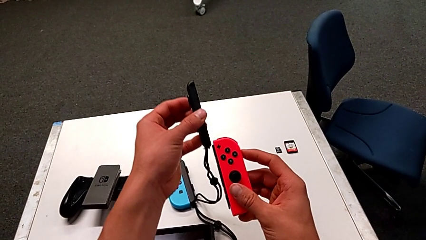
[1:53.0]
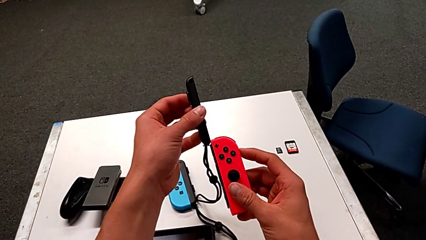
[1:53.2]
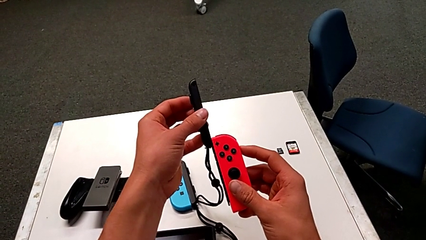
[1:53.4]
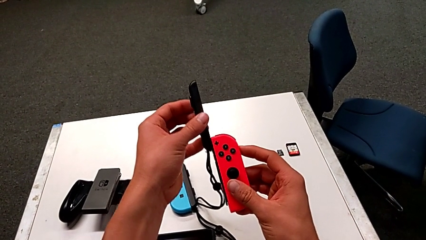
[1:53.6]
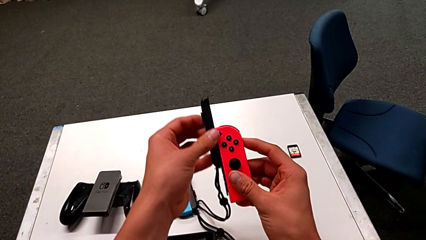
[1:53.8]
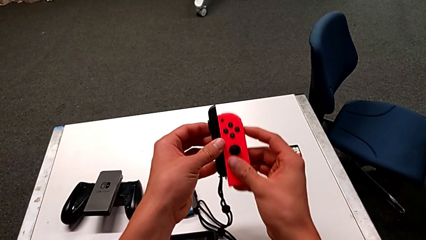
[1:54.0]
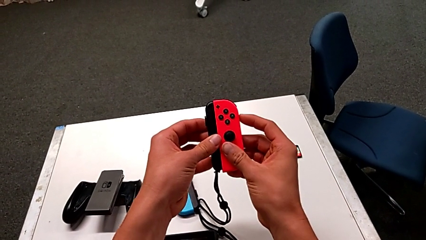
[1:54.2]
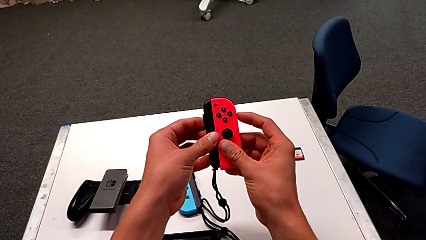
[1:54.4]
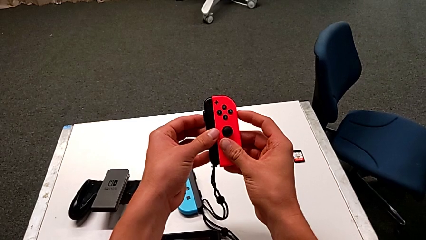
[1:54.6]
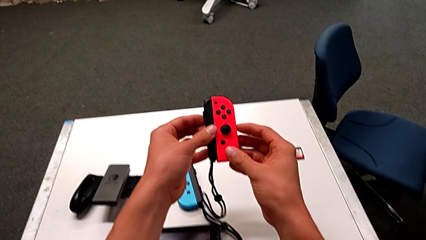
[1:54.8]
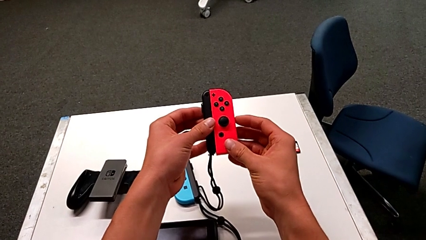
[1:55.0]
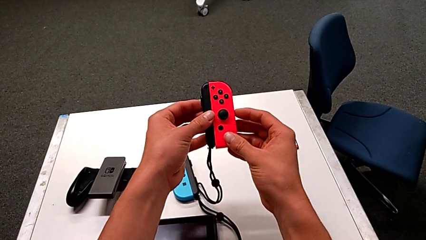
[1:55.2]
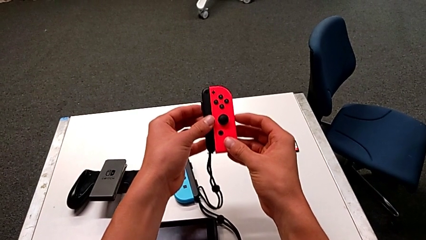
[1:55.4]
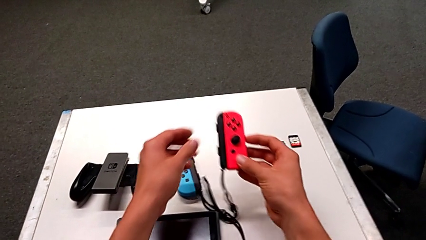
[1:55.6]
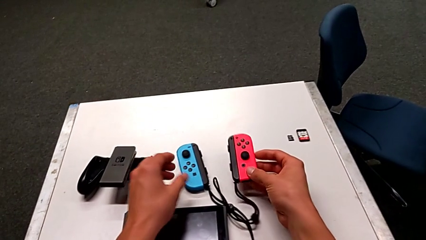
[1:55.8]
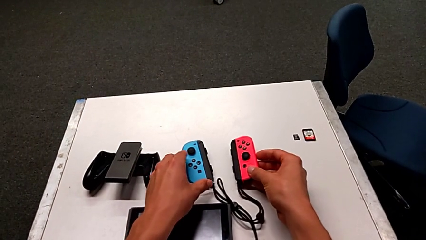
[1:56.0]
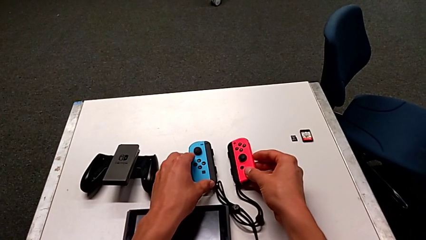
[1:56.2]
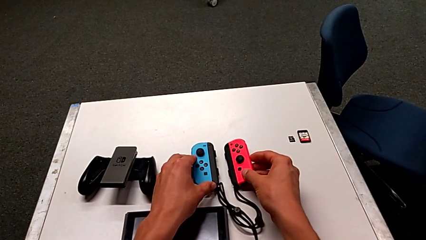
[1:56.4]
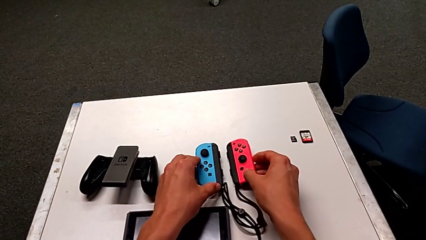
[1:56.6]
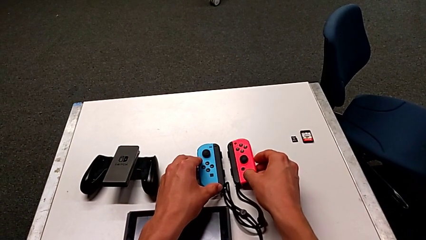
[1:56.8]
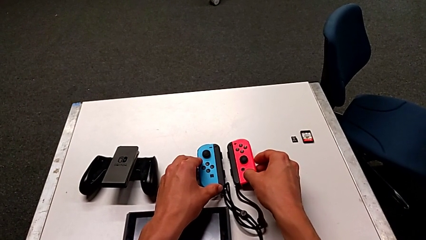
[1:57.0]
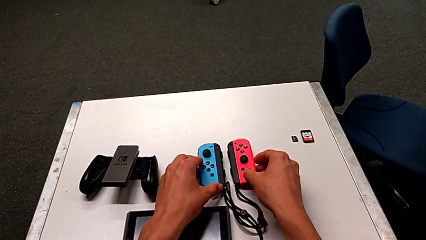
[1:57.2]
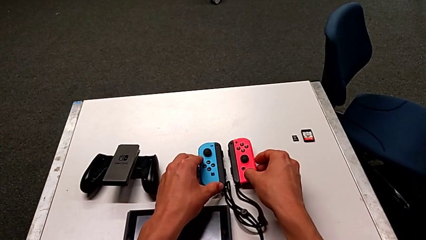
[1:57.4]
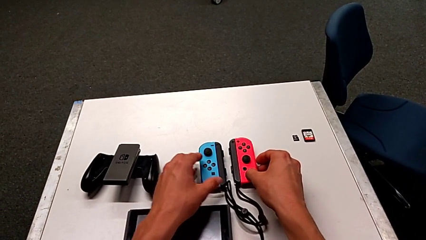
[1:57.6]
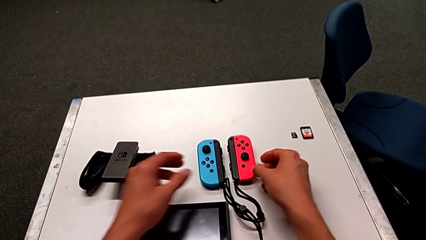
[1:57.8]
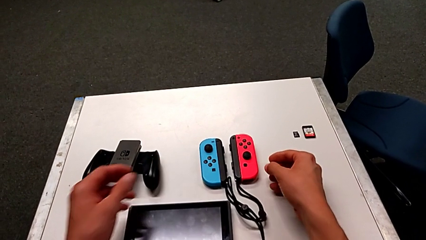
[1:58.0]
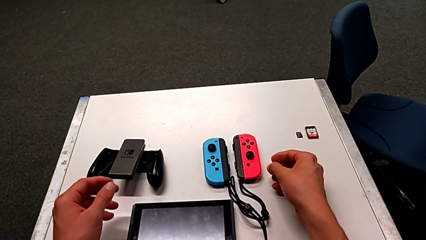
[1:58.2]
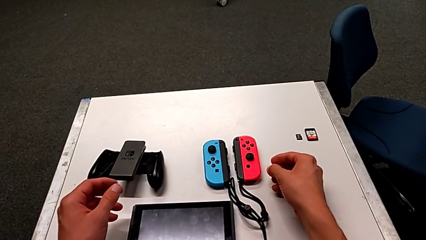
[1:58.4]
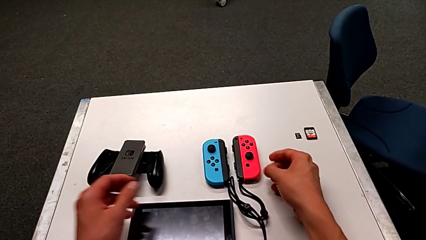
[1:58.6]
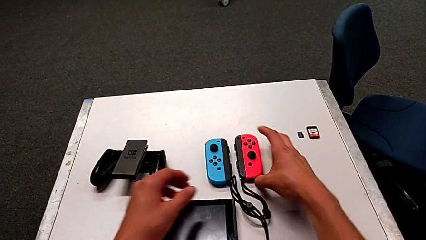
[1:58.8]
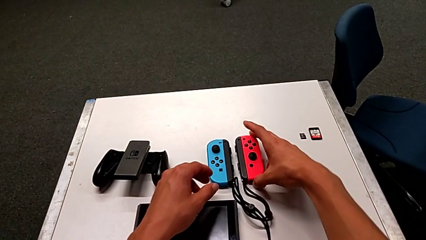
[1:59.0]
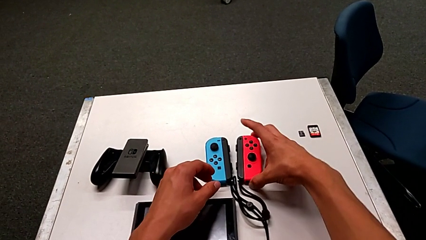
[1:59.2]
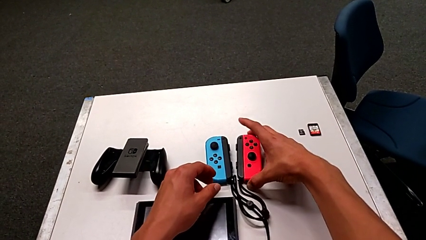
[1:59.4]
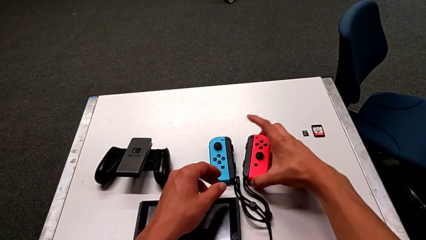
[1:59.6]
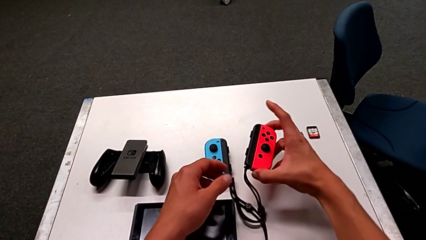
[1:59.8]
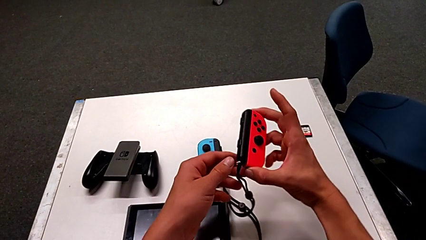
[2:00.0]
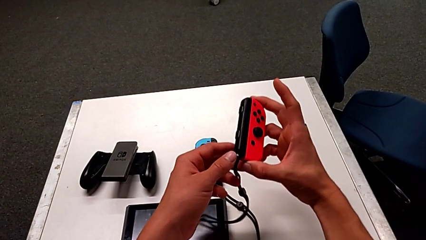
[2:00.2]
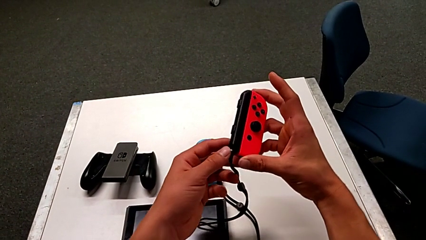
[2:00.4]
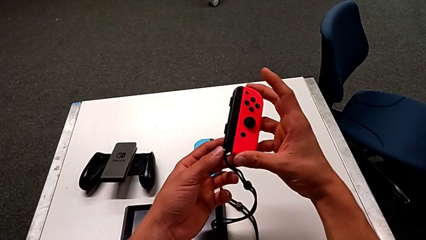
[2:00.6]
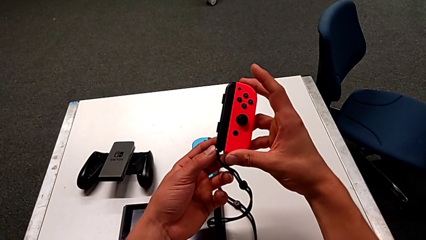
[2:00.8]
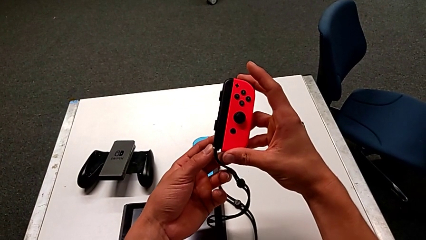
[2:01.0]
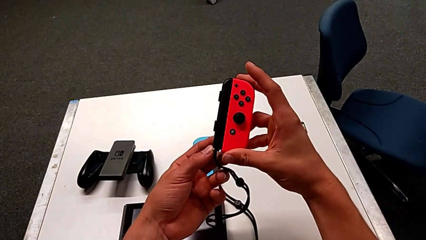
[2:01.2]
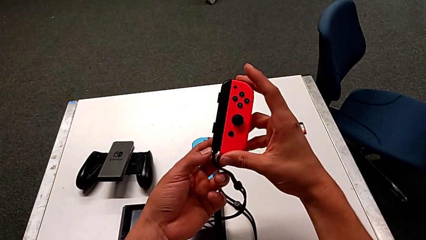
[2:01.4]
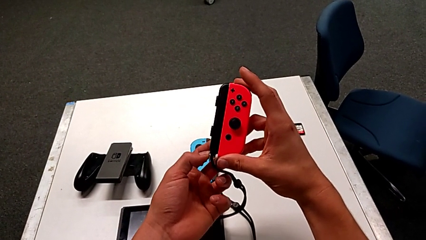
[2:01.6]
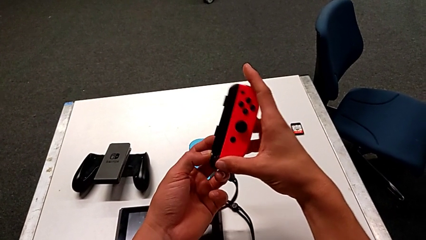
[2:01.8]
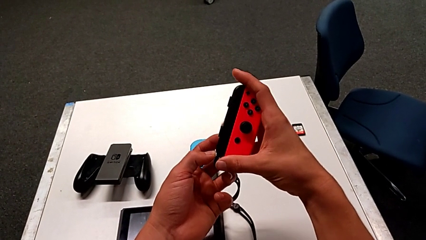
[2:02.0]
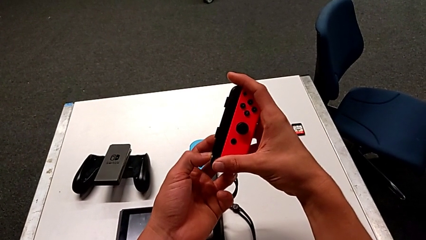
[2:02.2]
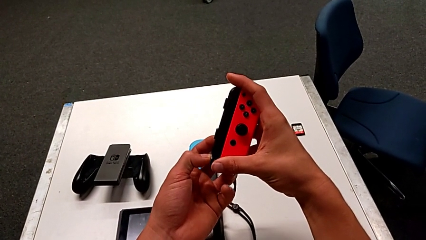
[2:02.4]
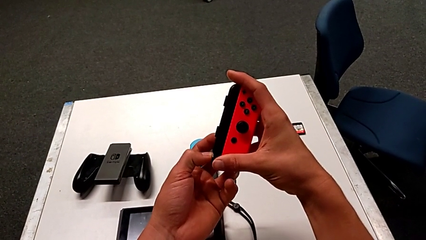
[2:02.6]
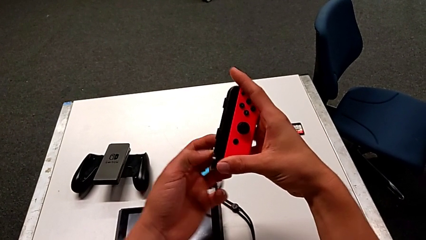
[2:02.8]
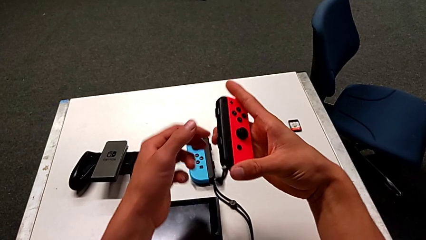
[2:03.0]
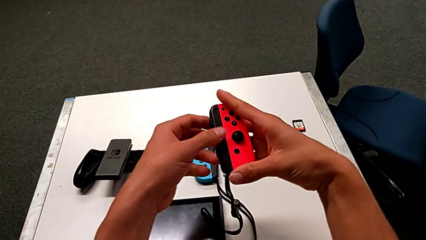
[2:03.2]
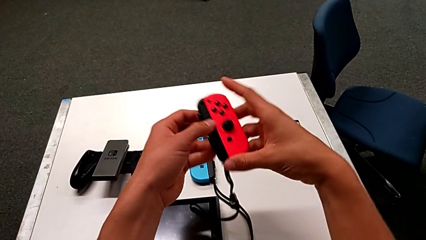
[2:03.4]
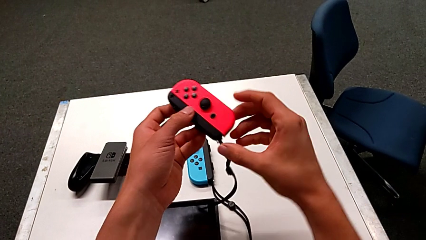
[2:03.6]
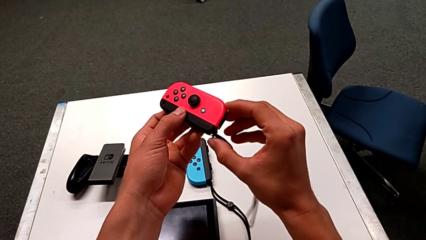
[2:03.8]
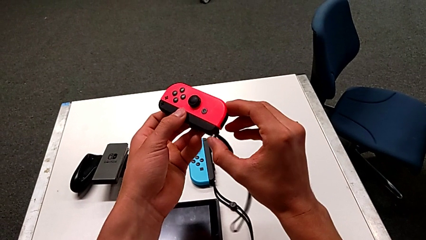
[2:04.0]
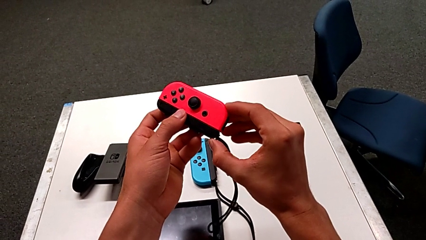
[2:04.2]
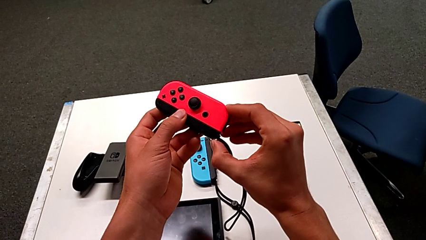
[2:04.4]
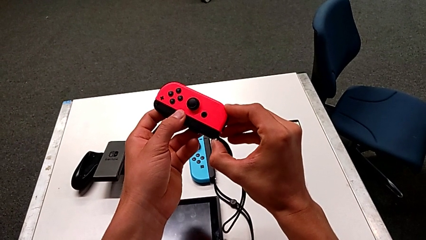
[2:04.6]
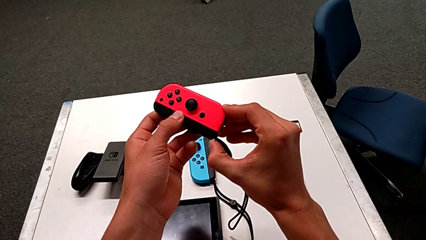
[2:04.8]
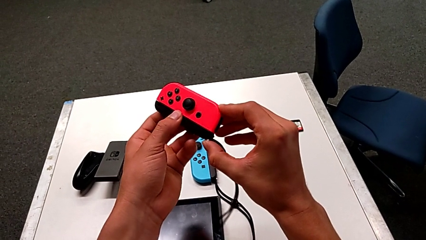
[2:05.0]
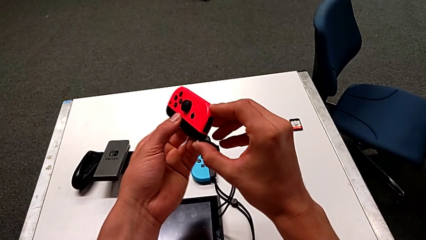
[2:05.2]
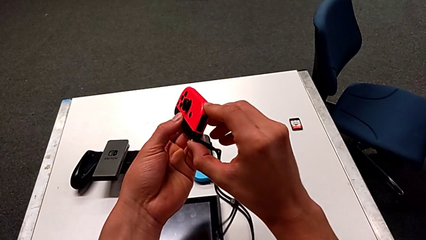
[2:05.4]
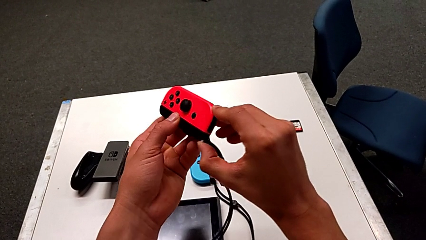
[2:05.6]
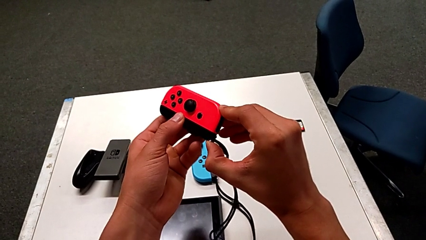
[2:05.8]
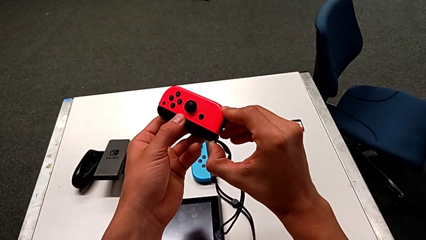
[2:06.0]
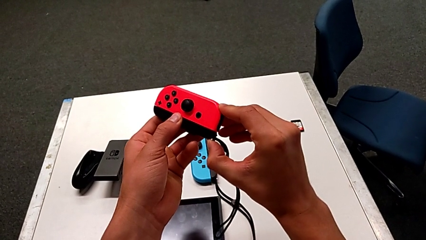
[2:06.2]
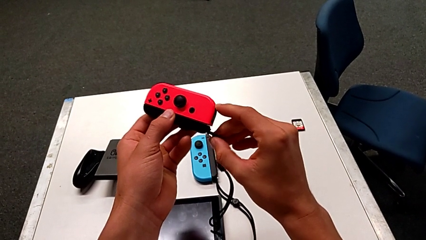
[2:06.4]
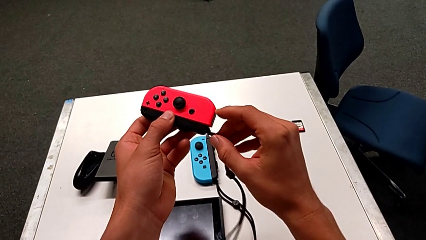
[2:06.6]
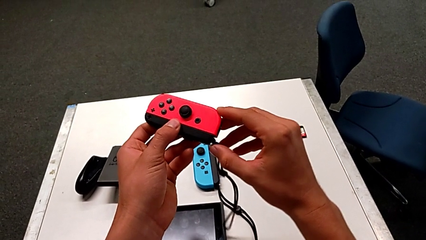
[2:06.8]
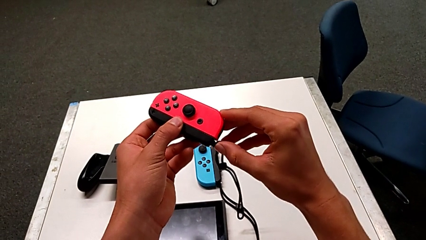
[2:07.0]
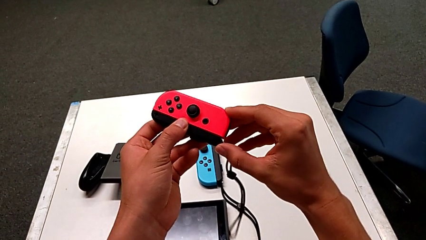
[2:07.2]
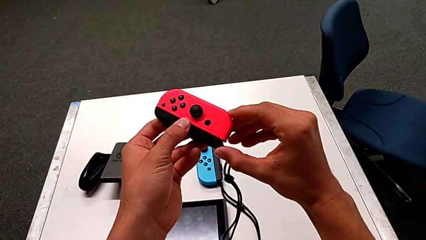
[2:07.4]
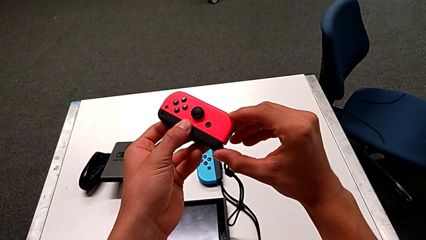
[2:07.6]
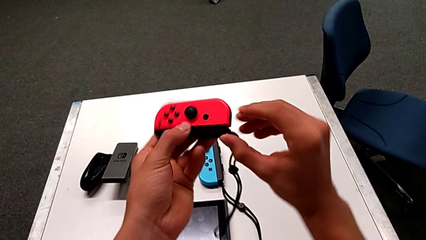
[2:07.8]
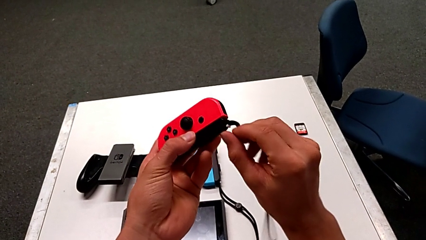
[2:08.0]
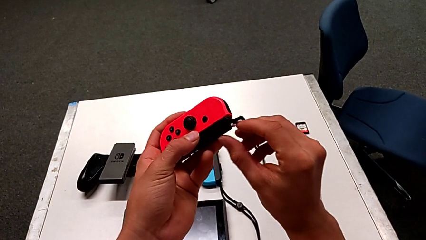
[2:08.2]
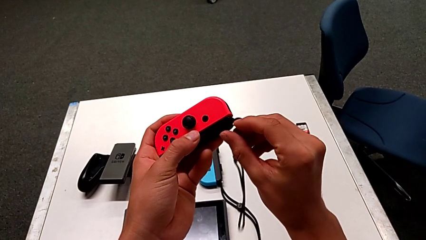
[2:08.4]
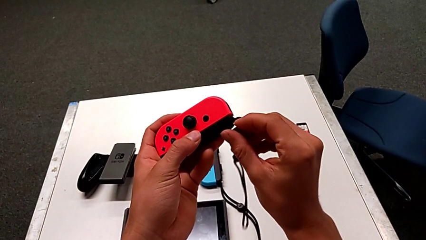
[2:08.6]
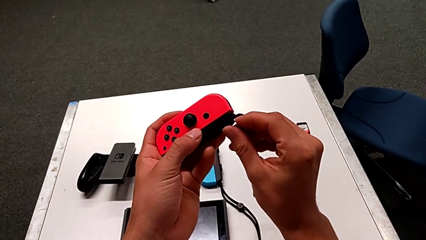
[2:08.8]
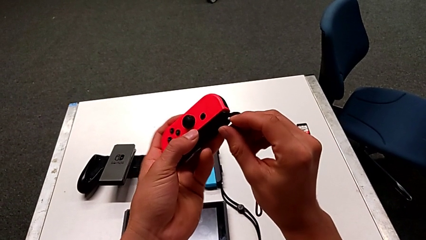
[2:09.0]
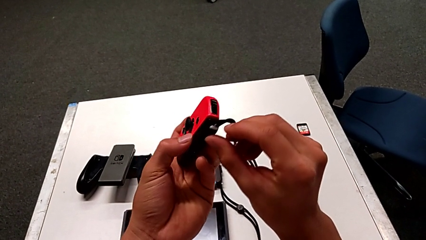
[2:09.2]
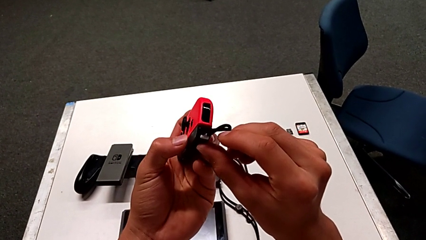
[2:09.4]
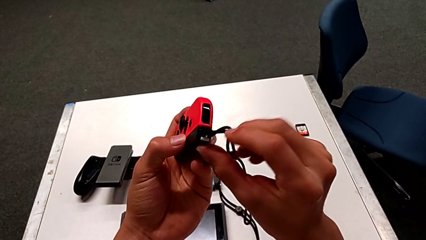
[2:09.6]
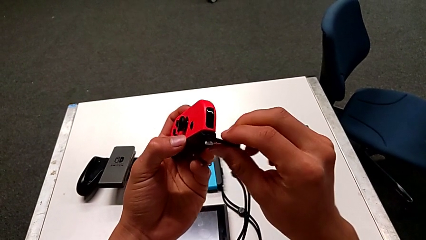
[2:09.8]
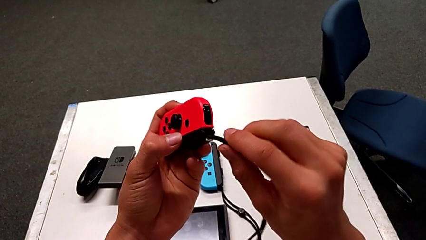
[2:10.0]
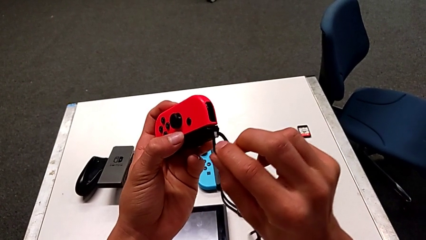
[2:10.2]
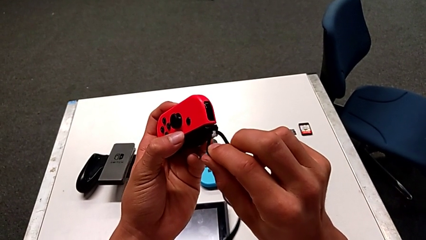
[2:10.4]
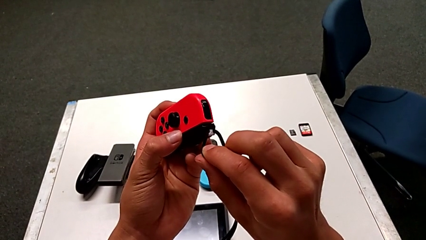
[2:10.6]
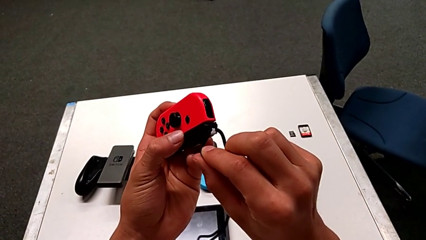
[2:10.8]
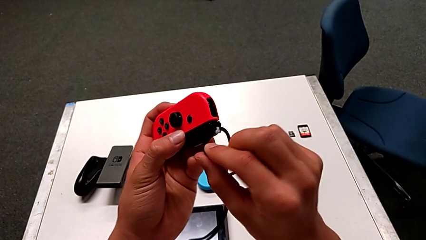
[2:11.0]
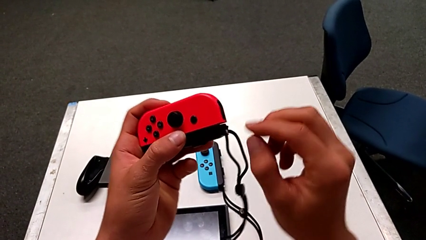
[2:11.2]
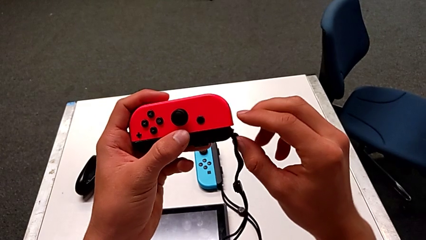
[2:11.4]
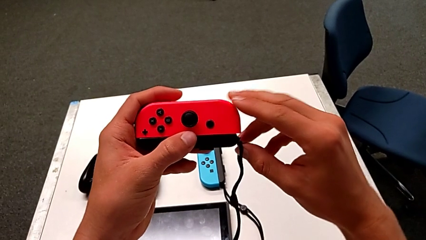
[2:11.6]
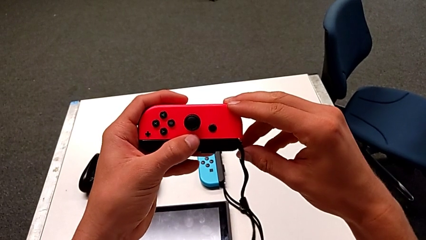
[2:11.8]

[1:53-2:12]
The camera wearer is exchanging the Joy-Con controller to the individual handheld grip. They insert the Joy-Con strap, place the red Joy-Con controller, grab it, press the Joy-Con strap lock and grab the red Joy-Con controller.
